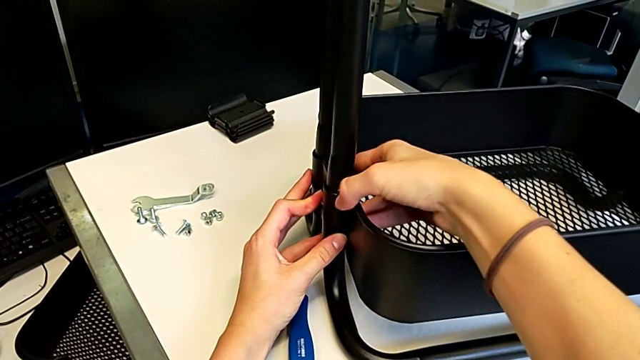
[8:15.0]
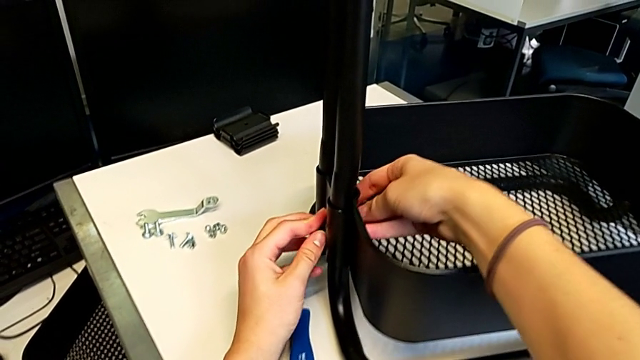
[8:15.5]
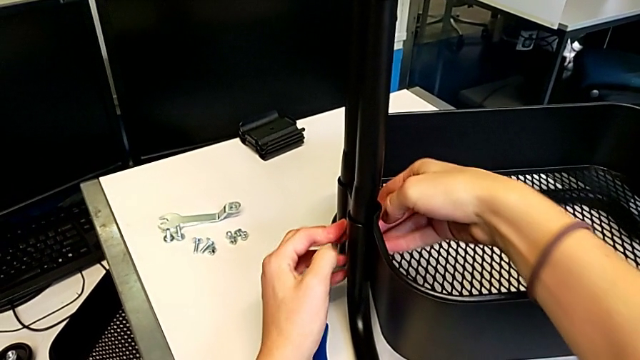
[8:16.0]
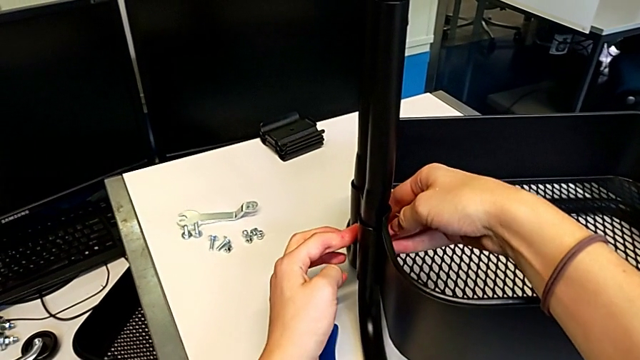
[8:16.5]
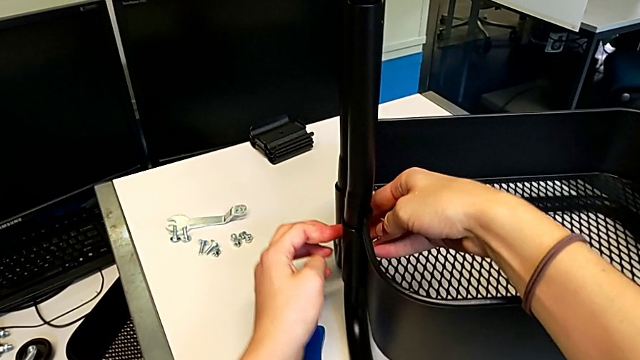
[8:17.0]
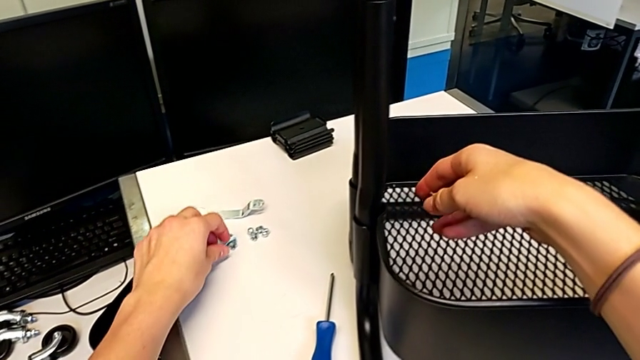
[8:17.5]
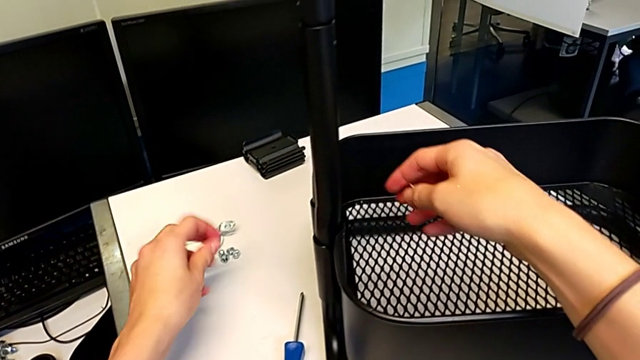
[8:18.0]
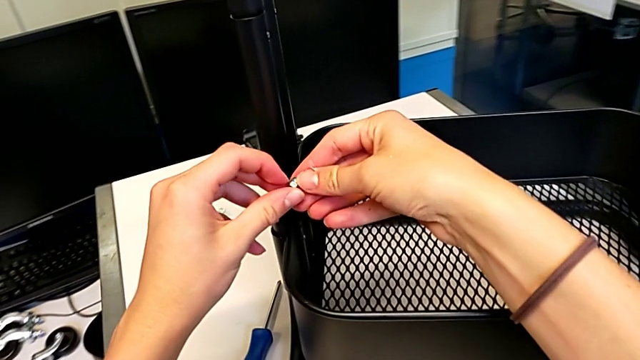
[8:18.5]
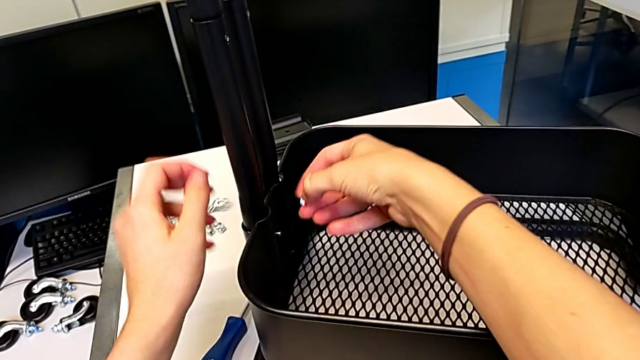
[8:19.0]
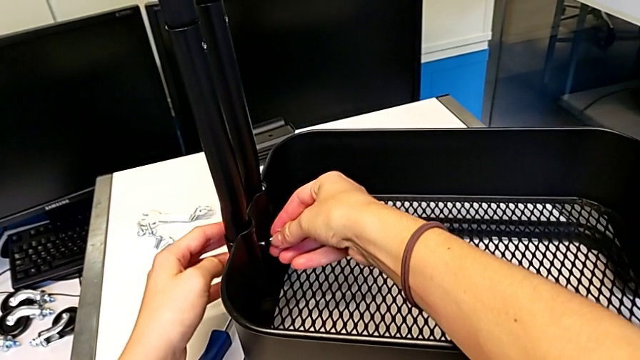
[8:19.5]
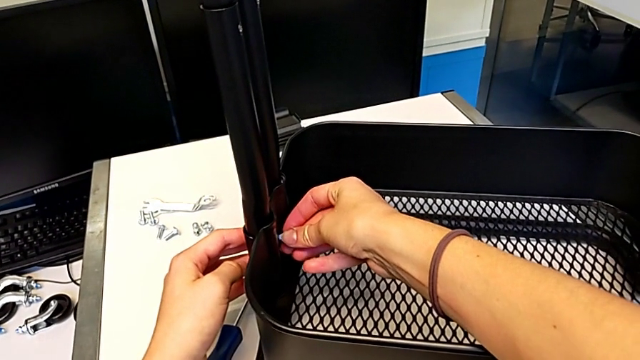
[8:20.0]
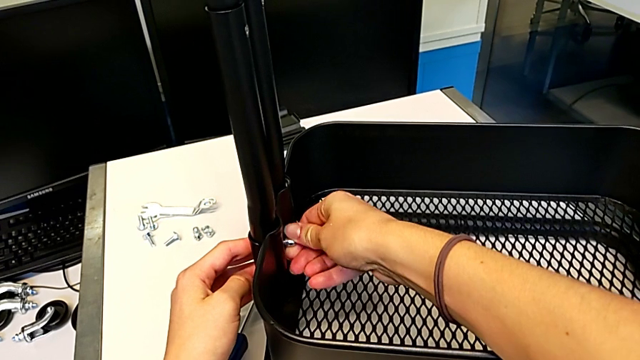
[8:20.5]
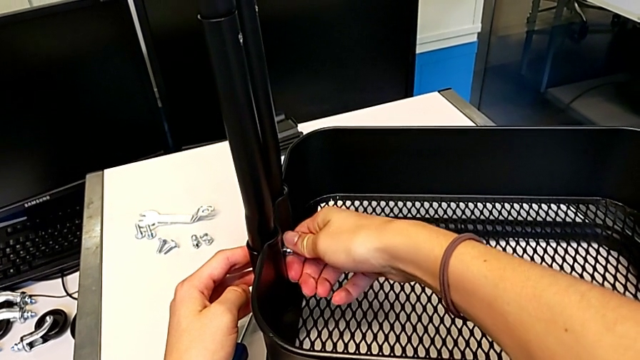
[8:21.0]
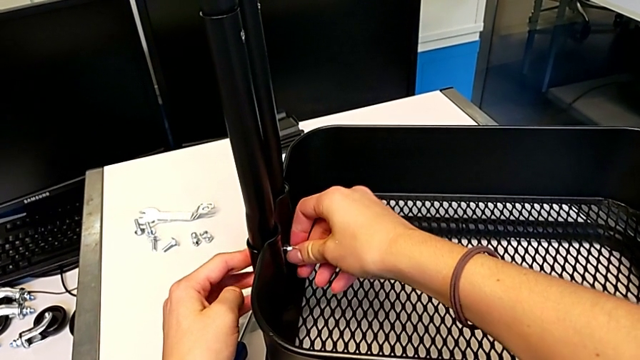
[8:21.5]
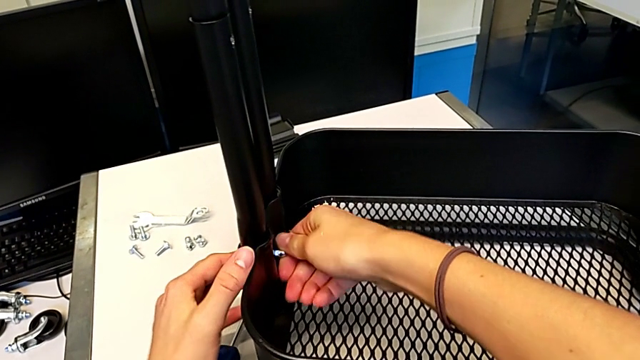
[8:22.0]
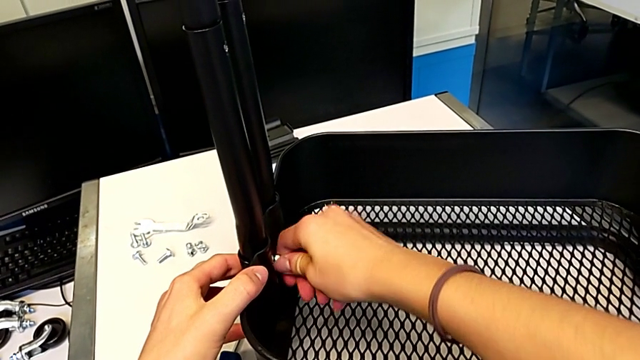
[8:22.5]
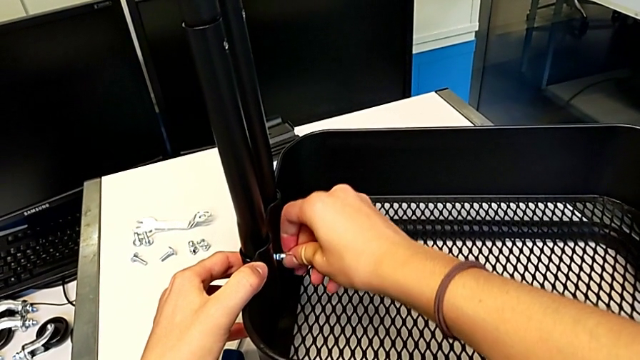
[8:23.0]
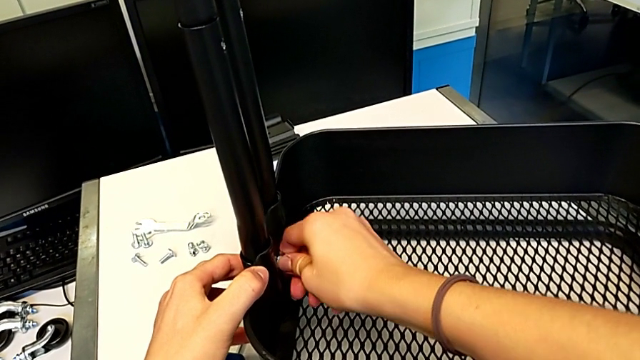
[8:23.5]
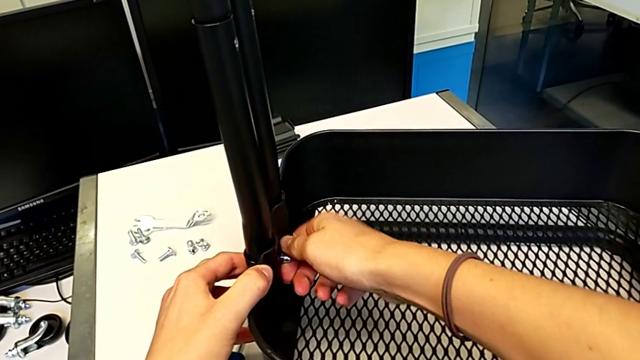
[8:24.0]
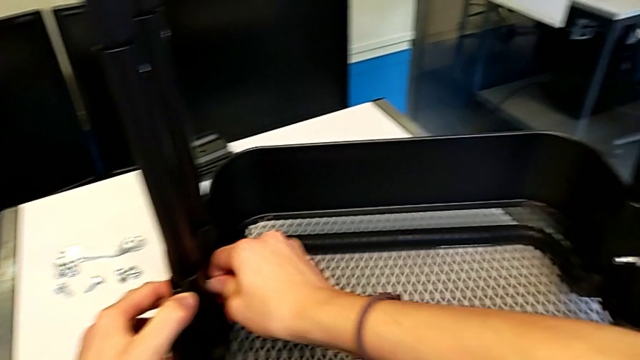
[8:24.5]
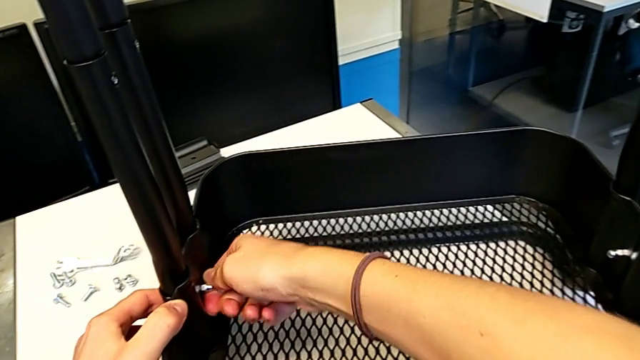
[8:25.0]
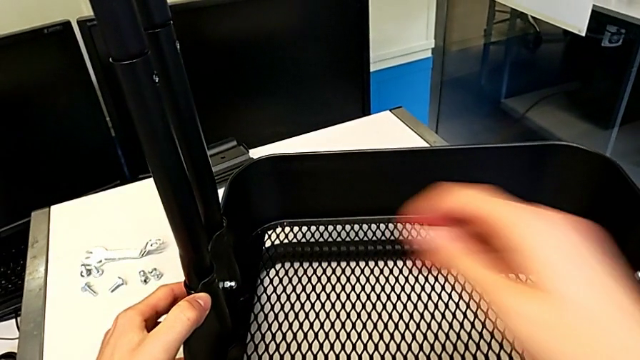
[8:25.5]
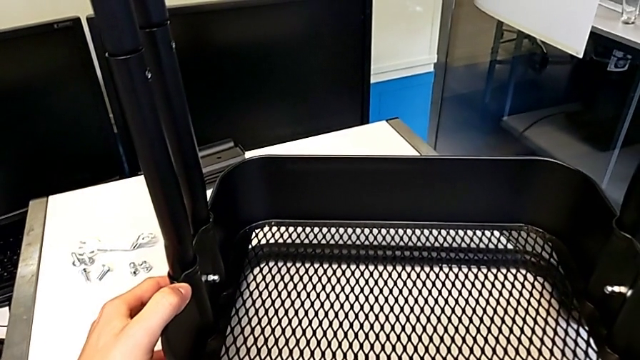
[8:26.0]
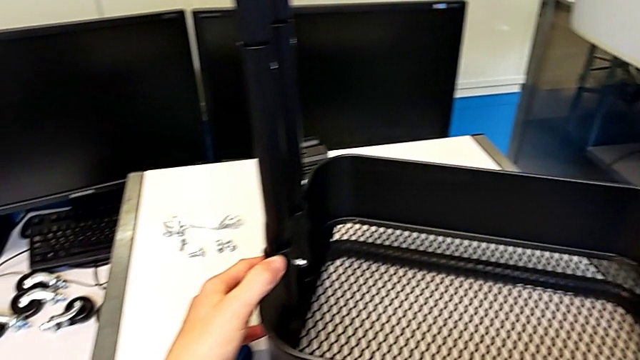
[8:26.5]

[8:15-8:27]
The camera wearer is assembling the second bracket in the bottom tray. They align the bolt, grab the hexagon cap nut, insert it, screw it and hold the grid tray.

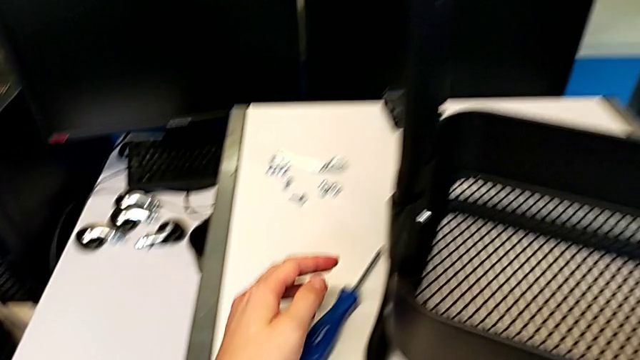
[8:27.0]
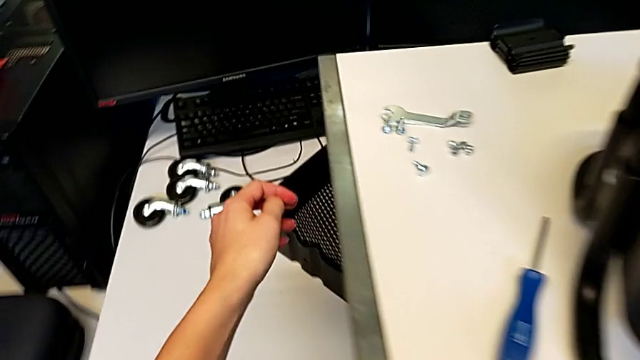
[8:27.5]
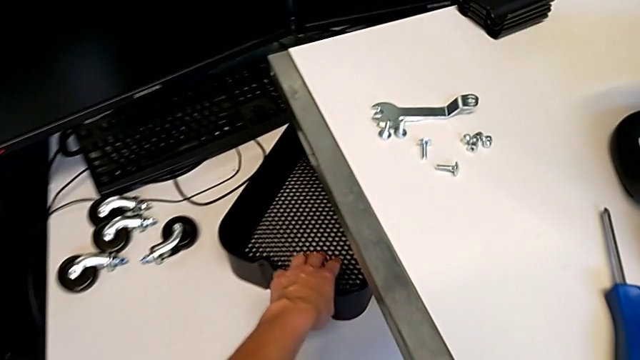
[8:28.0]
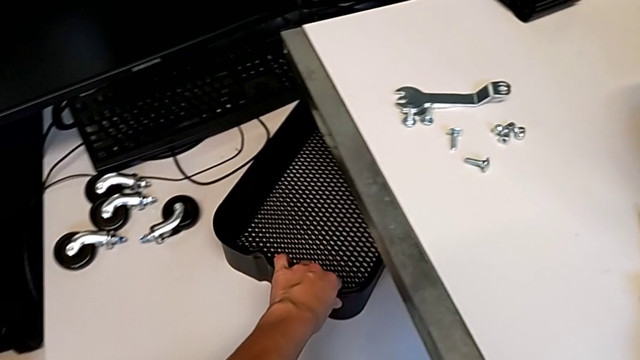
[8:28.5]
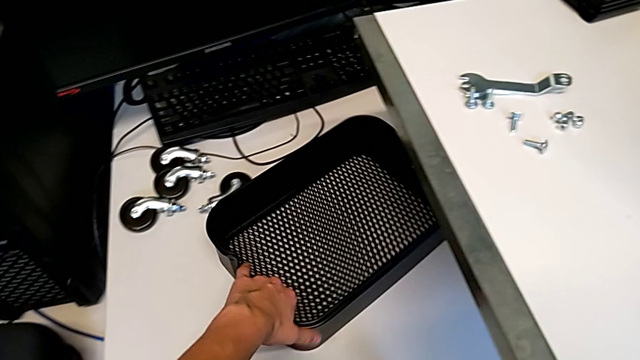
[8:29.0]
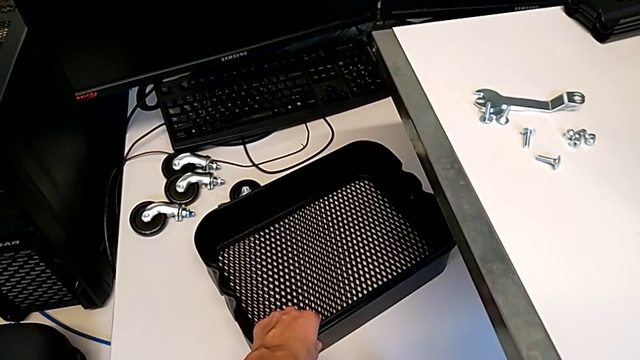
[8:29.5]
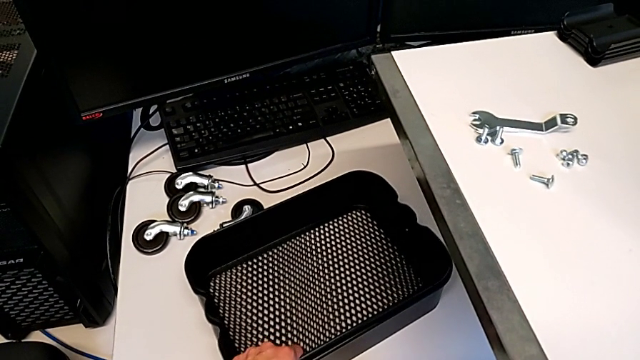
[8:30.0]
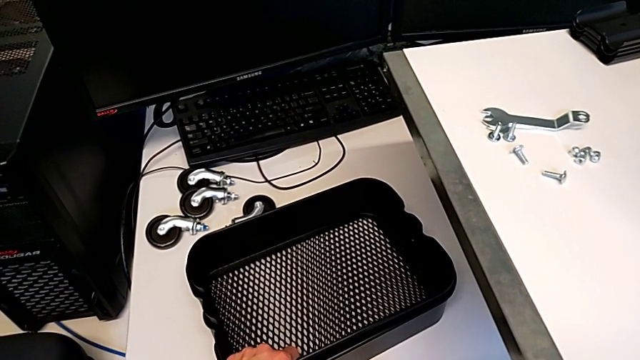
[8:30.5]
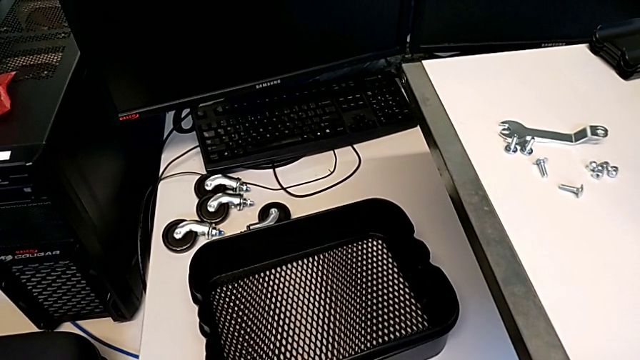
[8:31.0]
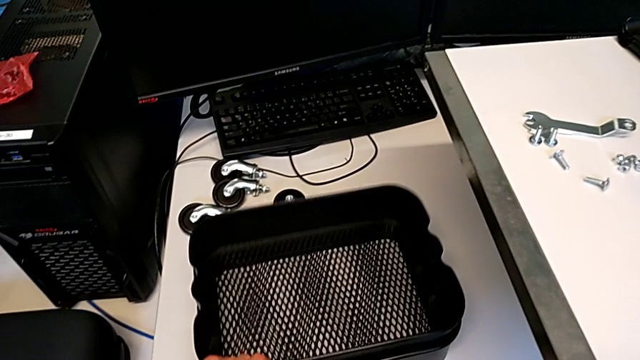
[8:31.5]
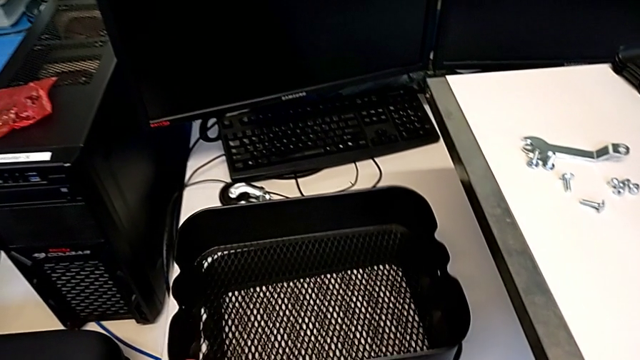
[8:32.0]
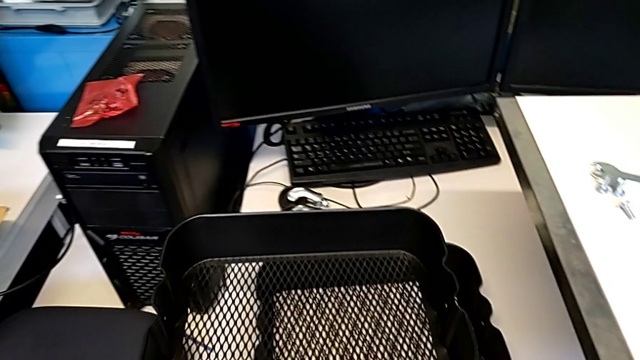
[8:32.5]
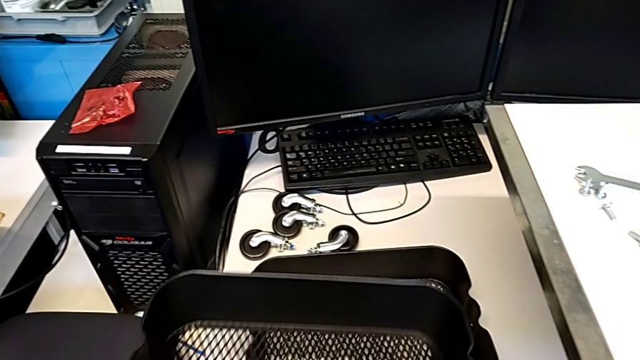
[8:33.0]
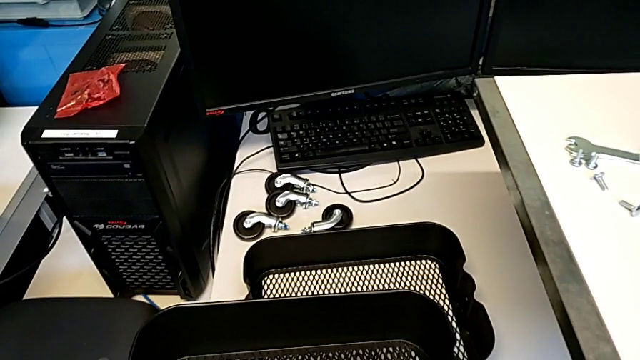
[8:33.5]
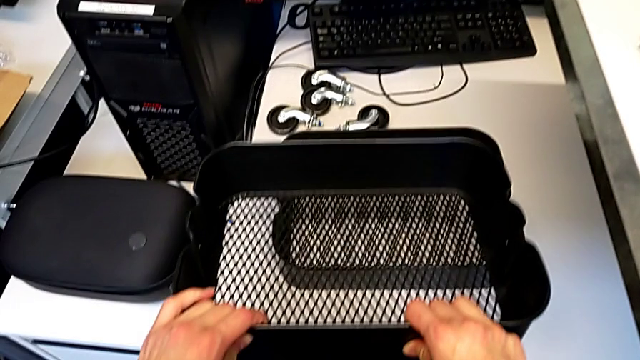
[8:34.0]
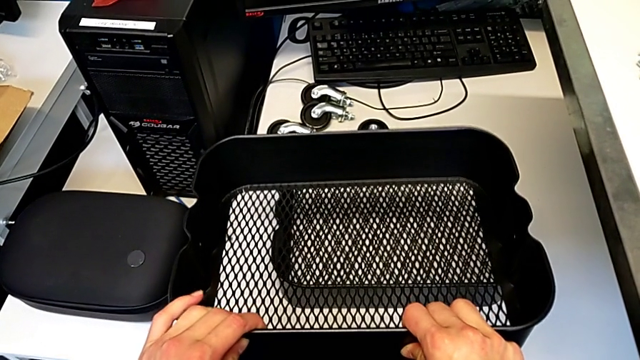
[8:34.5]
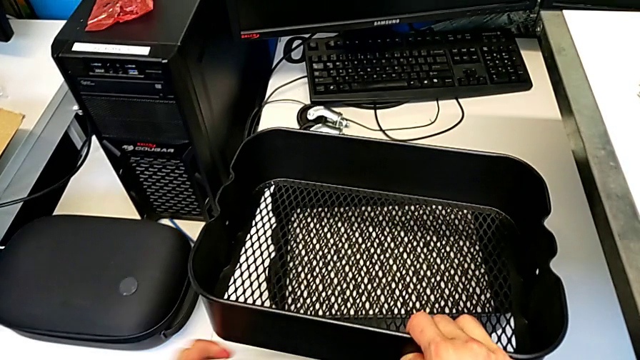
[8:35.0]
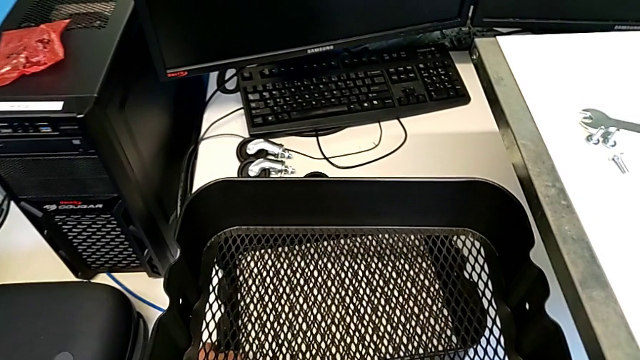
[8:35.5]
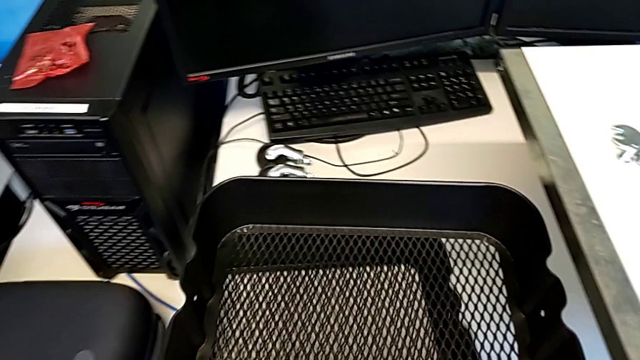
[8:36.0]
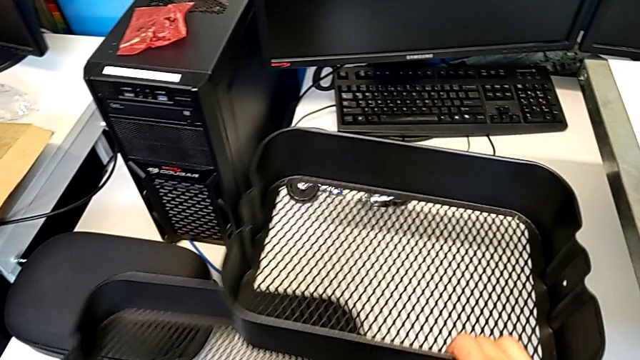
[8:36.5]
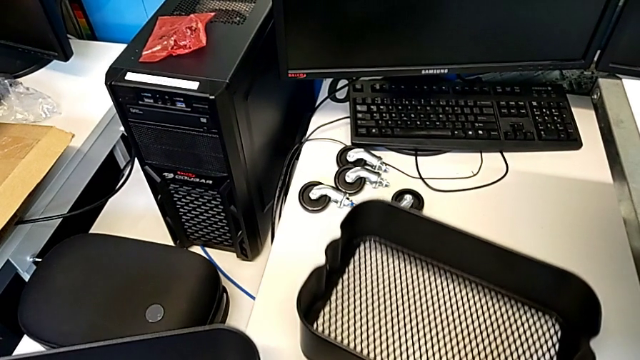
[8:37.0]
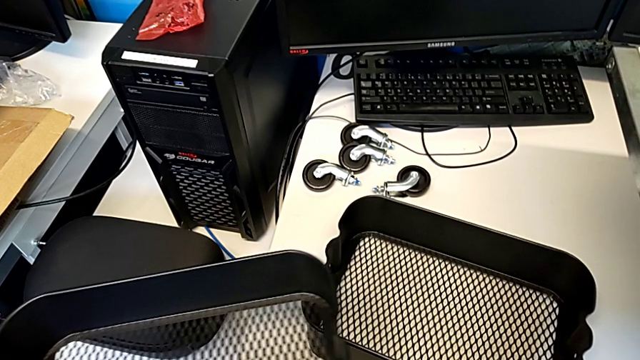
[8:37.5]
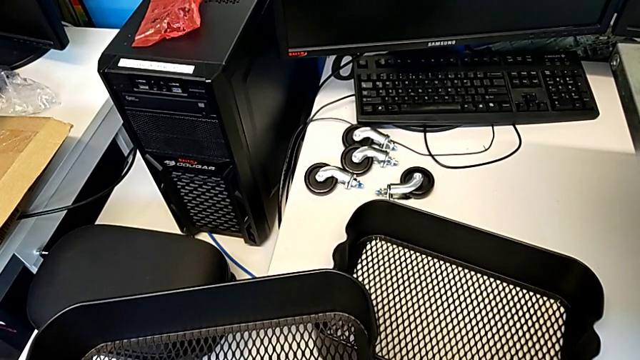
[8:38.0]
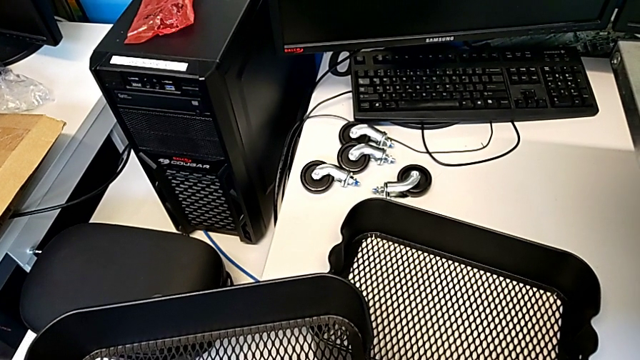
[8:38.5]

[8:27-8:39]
The camera wearer is assembling the trays. They grab the grid tray, pull it, lift it and grab it. They begin to place the grid tray with the right hand and begin to lift the grid tray with the left hand.
